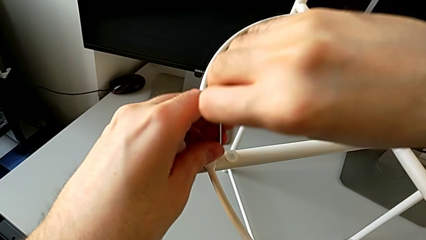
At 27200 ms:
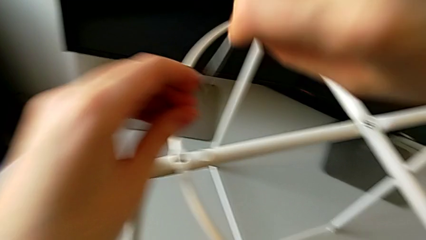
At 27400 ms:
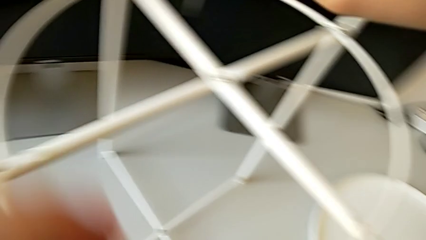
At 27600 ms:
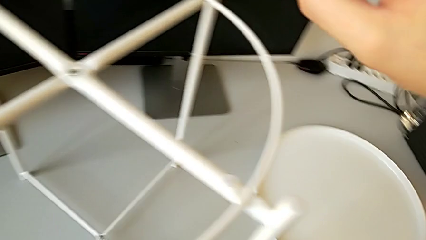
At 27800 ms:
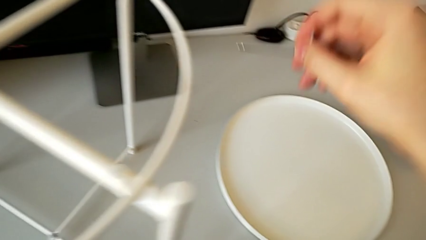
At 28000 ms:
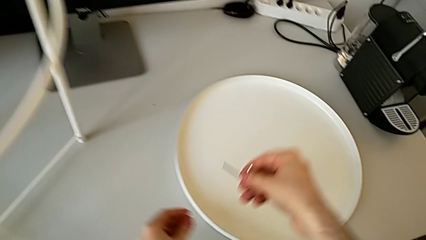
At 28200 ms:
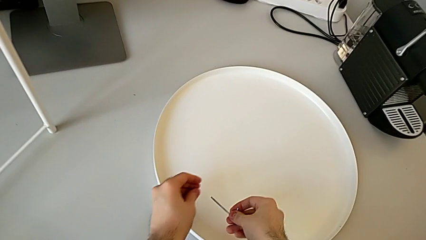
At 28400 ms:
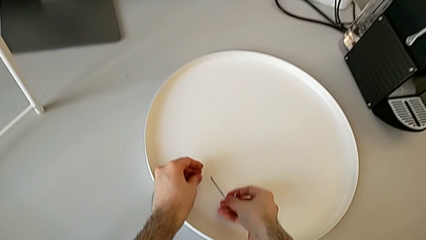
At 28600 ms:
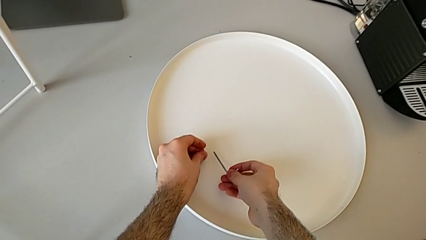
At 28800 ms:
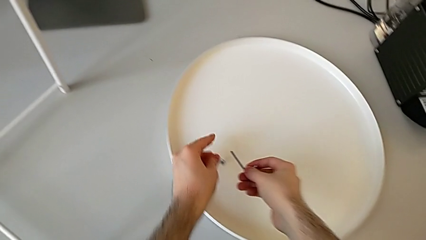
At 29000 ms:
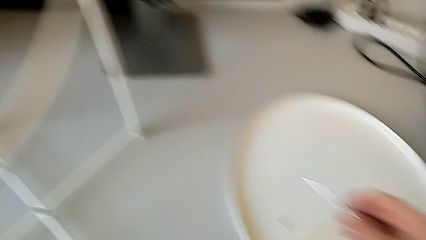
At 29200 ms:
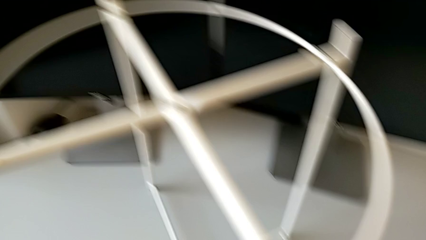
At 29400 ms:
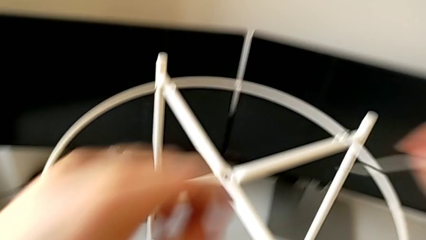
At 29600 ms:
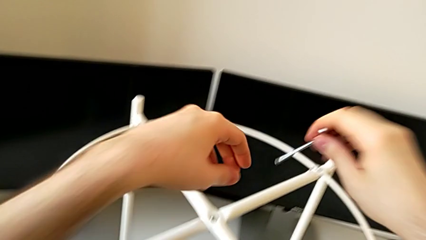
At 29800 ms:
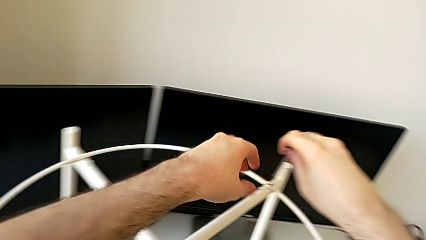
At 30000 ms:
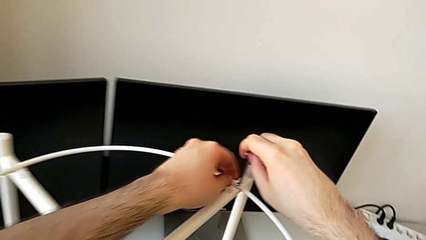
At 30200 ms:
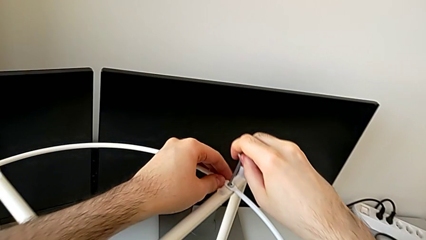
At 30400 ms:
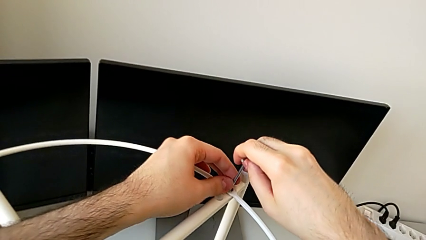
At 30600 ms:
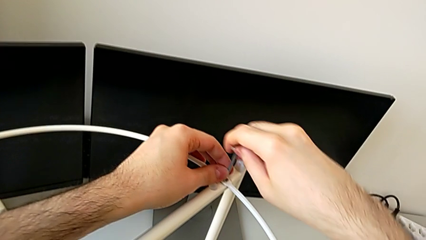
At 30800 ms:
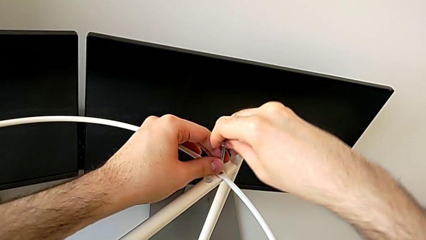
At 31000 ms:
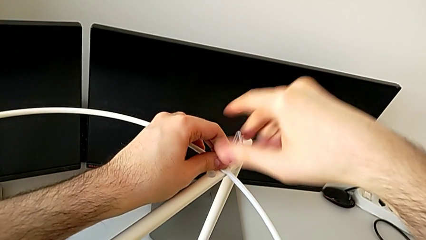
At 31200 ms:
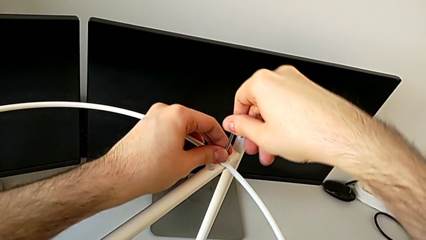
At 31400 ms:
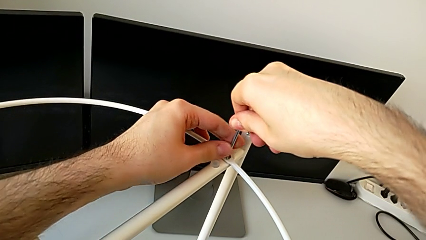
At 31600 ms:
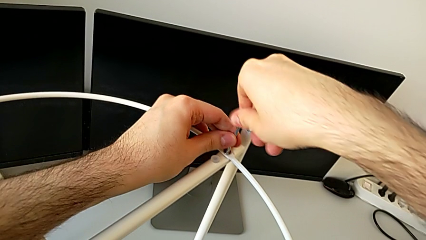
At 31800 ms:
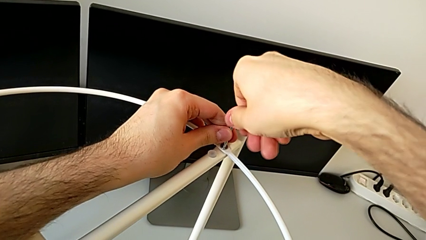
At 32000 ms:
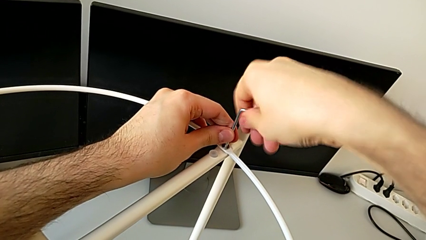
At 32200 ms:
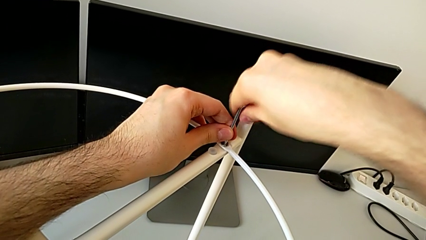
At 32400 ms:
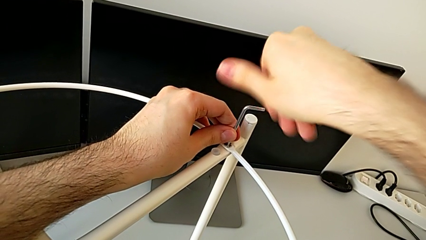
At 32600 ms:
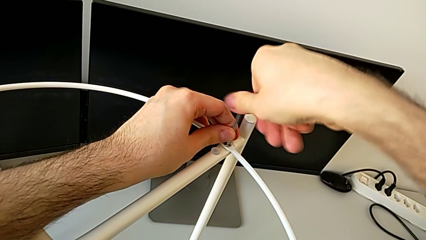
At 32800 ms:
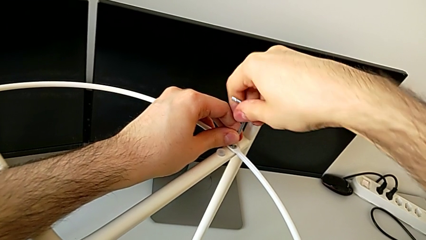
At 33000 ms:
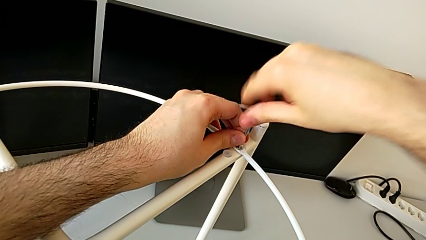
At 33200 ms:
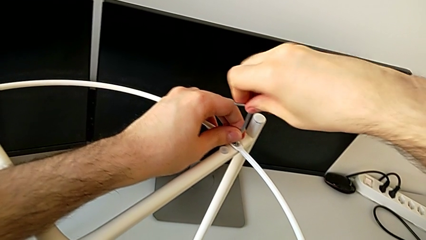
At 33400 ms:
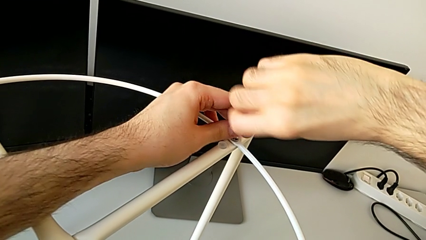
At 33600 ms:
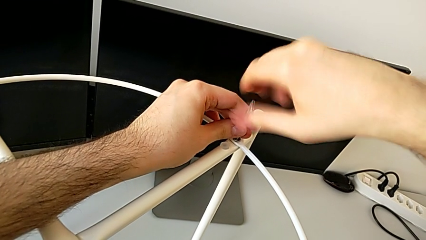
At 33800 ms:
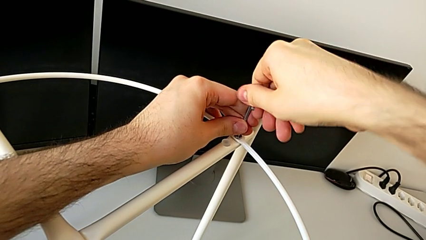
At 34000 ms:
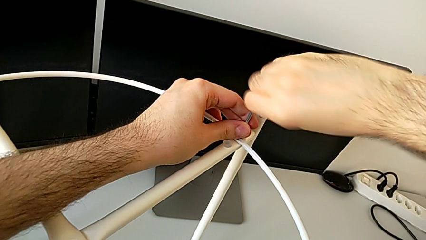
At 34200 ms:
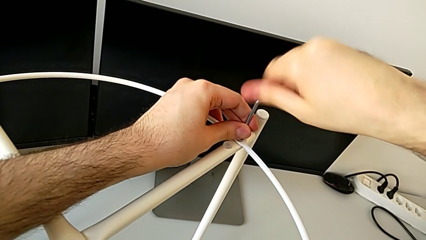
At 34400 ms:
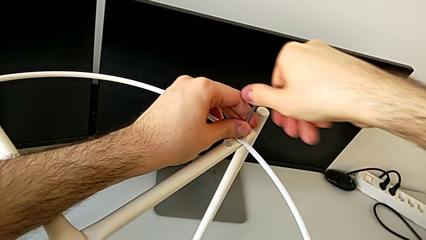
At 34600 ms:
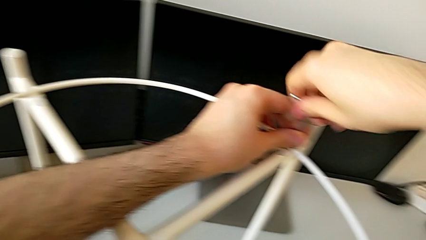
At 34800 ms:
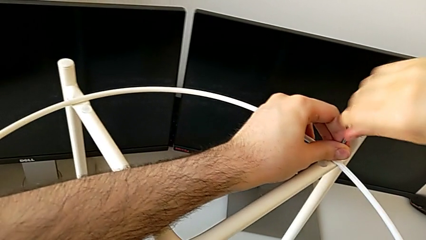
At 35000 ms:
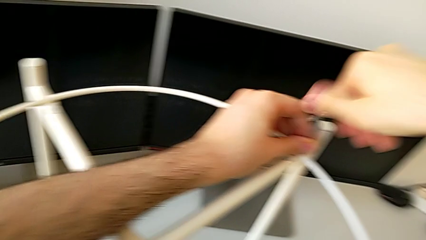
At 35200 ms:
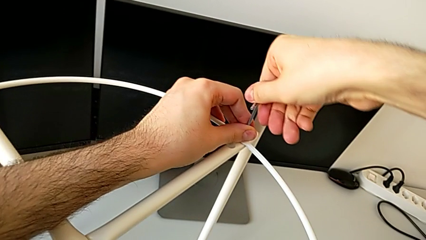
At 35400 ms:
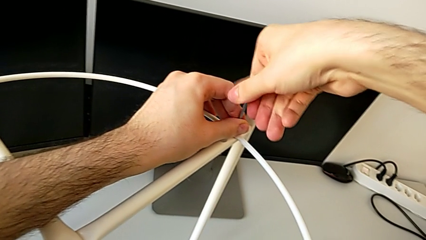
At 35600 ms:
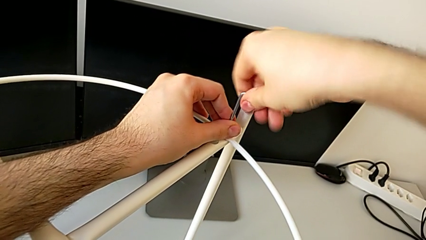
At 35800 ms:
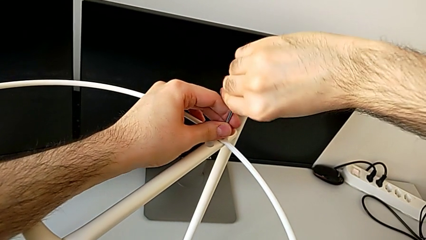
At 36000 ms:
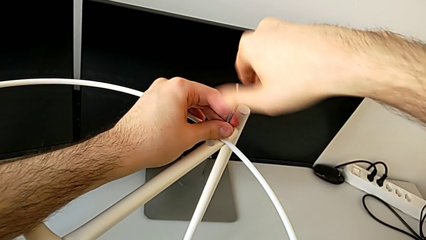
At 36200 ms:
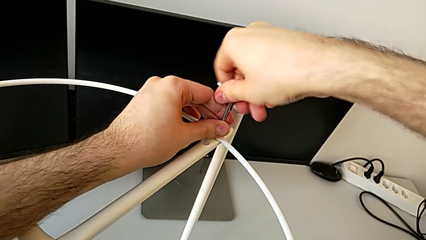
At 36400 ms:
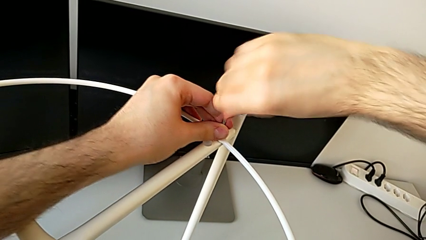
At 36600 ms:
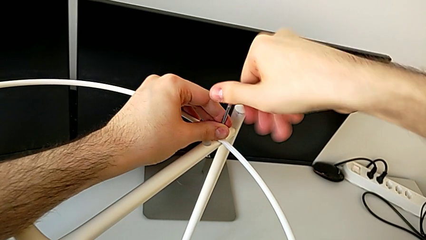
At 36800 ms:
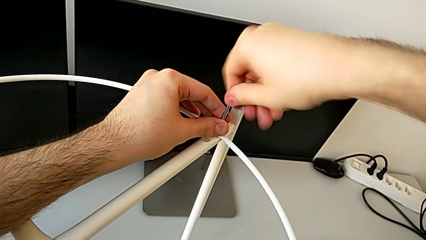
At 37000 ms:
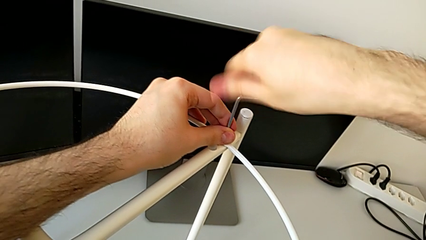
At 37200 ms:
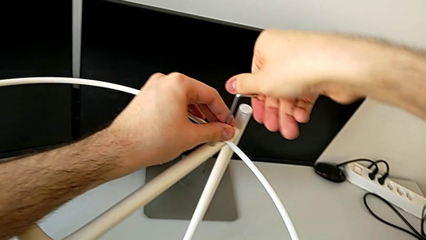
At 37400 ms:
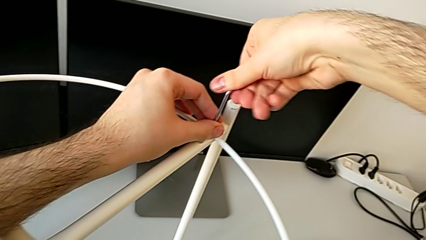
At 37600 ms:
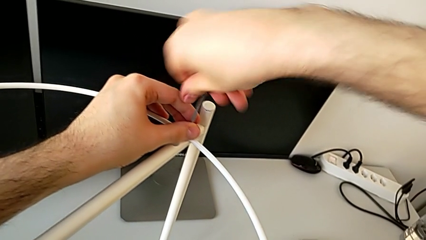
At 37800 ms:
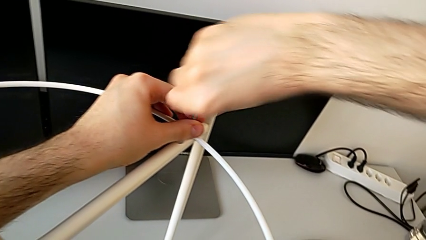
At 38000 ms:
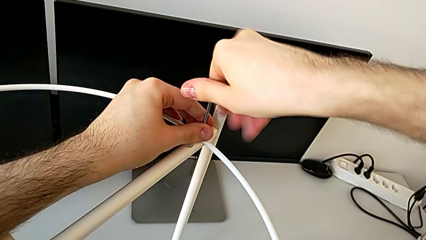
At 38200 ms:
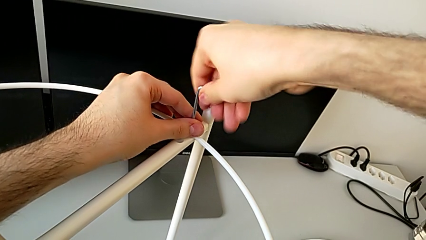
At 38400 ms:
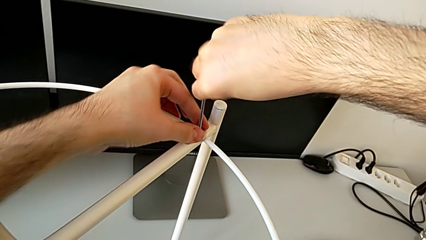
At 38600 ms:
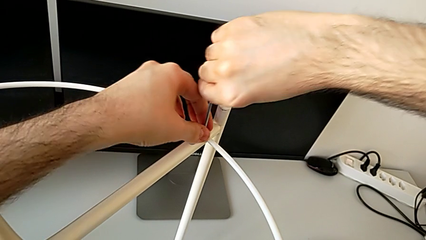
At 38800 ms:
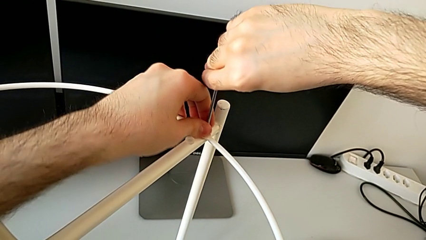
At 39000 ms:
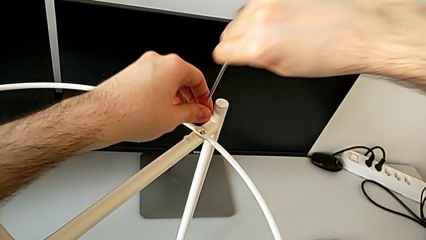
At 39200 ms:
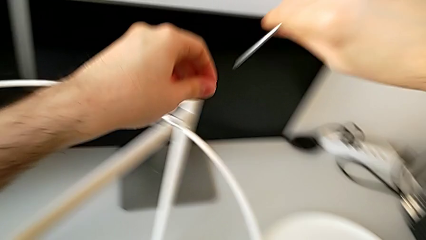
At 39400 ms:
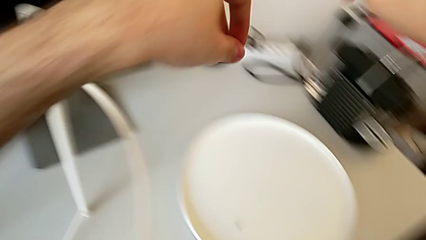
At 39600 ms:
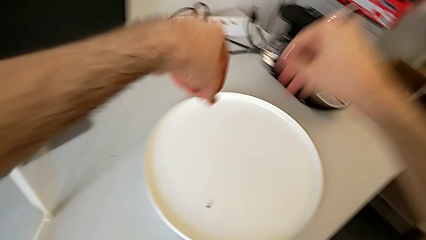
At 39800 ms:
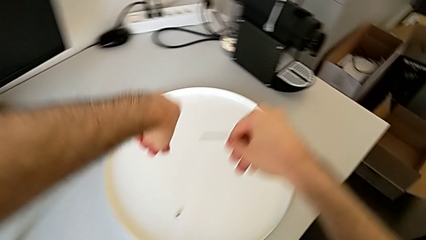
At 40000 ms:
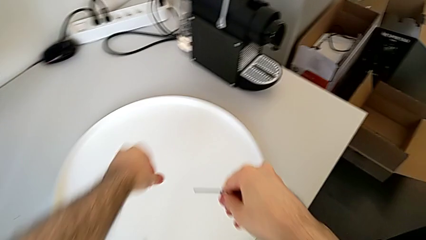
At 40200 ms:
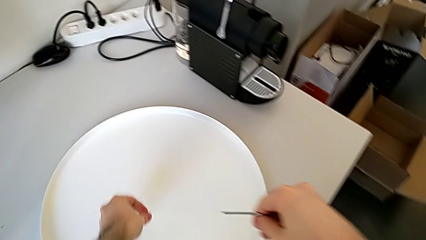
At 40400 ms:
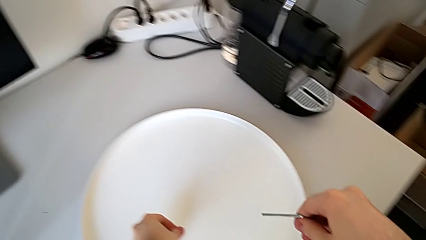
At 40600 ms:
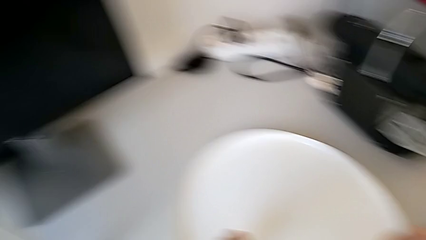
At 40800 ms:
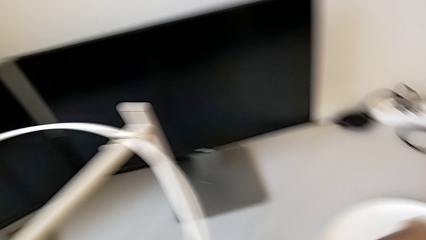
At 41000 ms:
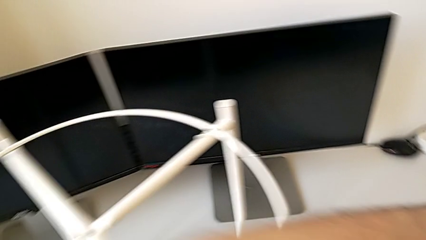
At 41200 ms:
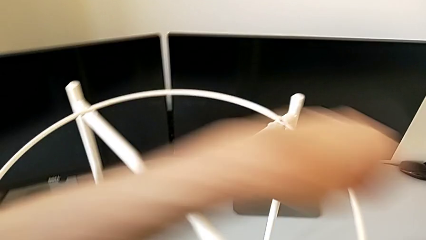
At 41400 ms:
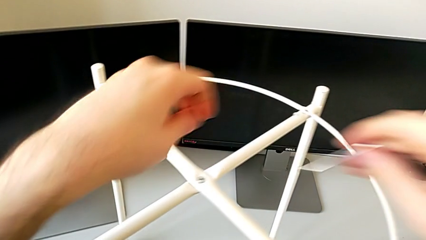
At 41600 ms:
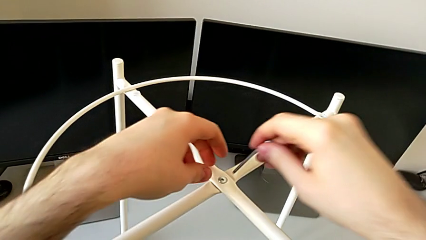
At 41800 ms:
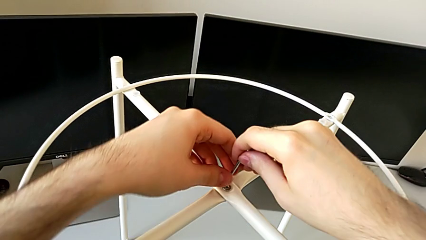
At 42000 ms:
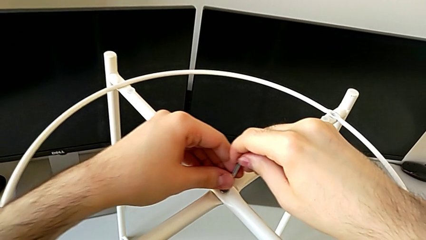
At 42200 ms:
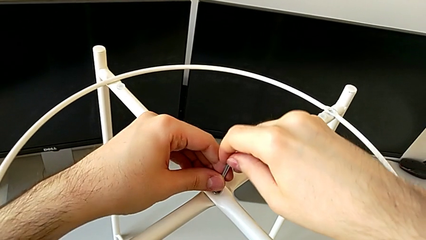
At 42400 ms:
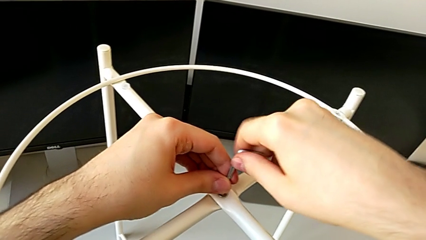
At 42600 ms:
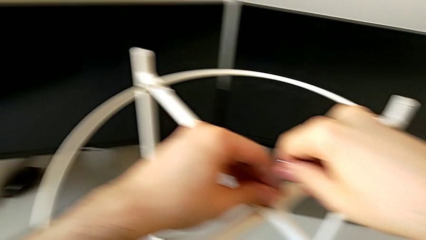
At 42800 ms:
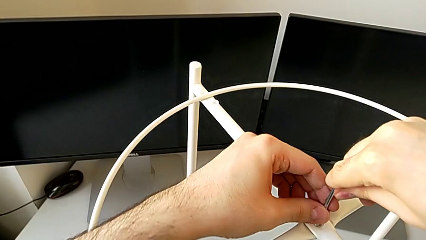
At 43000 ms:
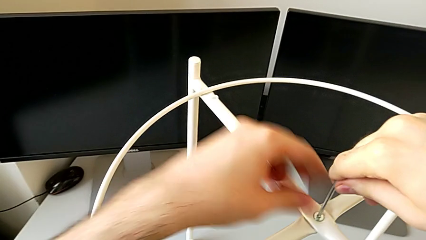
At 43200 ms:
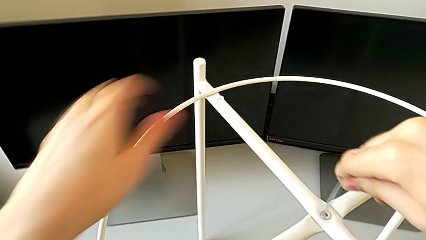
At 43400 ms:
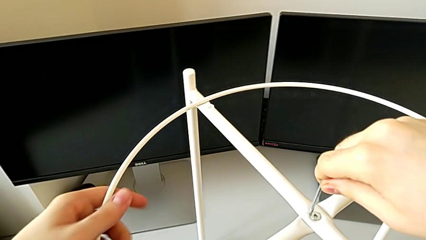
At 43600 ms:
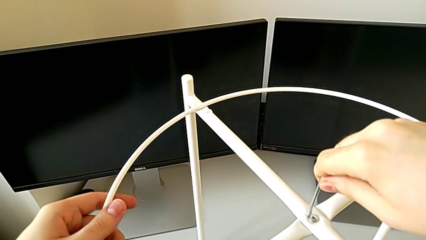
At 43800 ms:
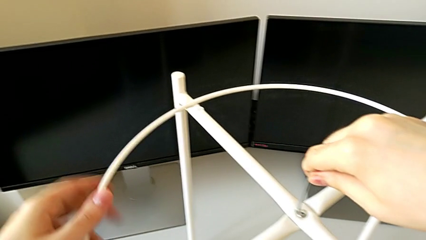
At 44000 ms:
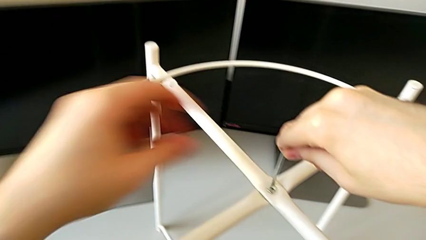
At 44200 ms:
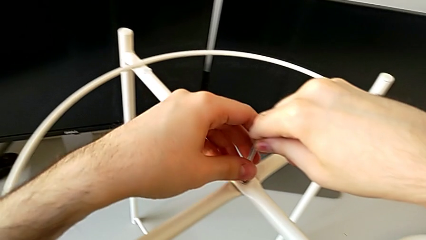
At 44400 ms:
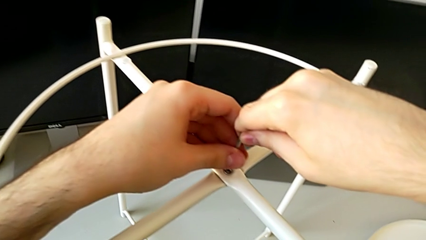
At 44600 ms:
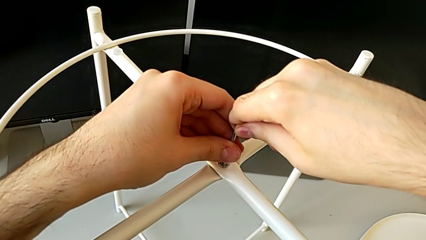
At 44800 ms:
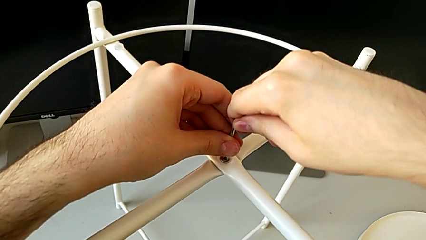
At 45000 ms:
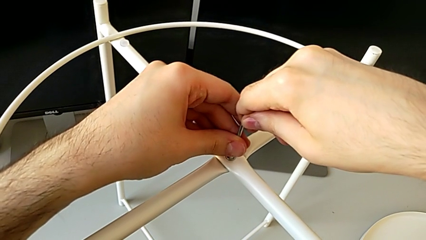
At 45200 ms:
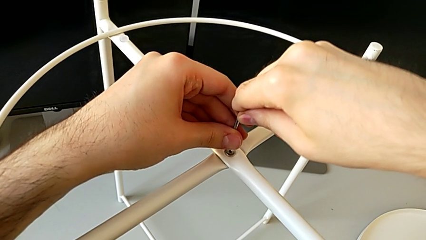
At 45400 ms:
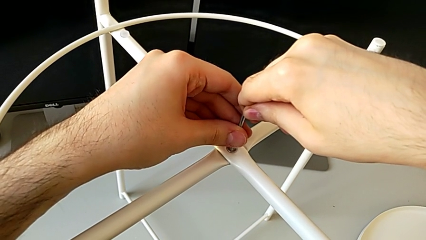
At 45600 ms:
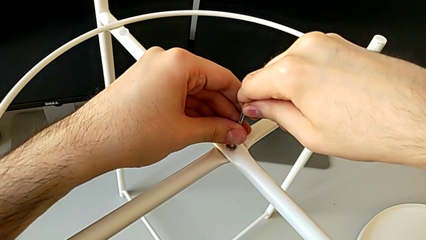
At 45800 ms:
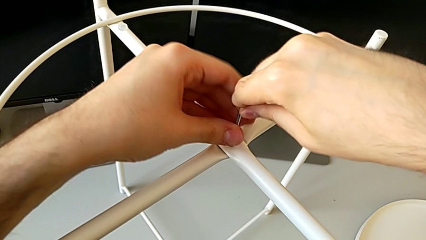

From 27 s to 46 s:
The camera wearer is disassembling the circle from the legs. They disassemble the hex socket head with the left hand, withdraw the Allen wrench with the right hand, place the hex socket head, approach it, insert the Allen wrench, unscrew the hex socket head, disassemble it with the left hand, withdraw the Allen wrench with the right hand, place the hex socket head, approach it and insert the Allen wrench.
